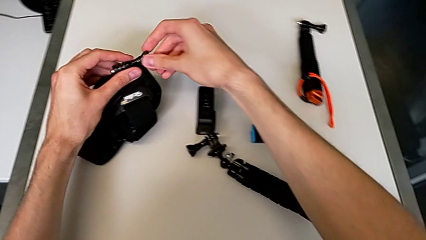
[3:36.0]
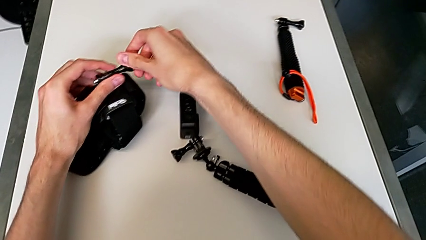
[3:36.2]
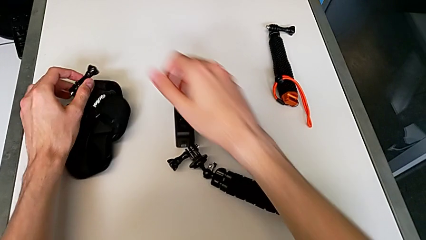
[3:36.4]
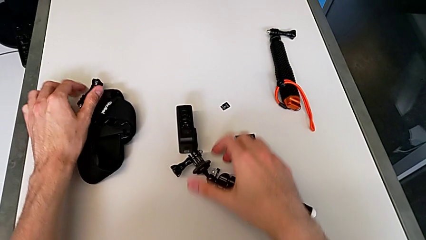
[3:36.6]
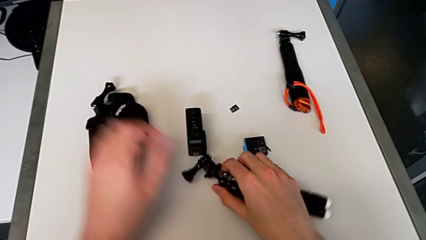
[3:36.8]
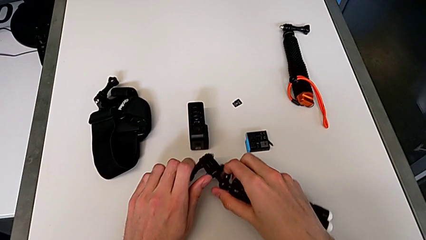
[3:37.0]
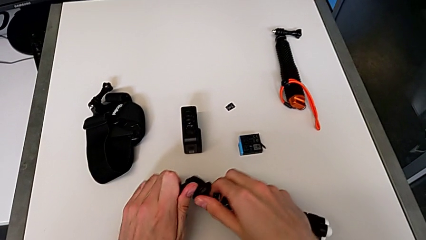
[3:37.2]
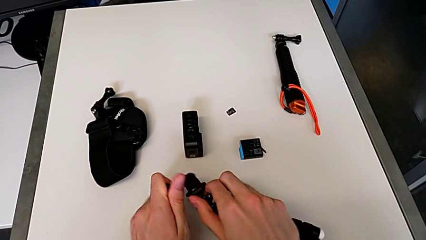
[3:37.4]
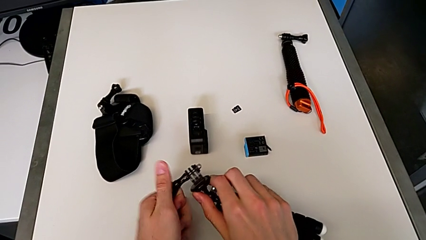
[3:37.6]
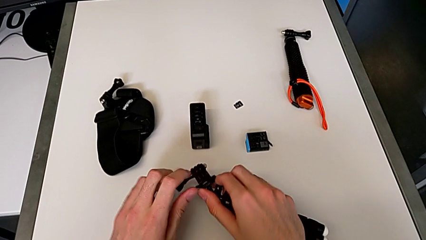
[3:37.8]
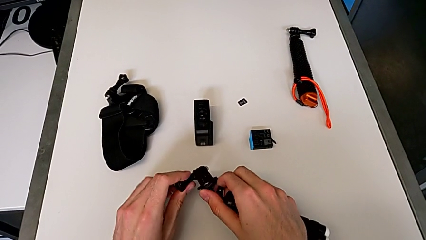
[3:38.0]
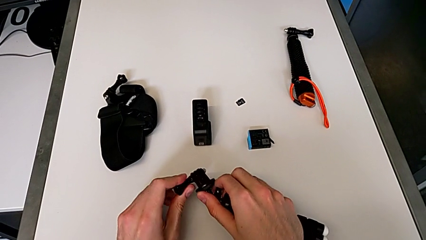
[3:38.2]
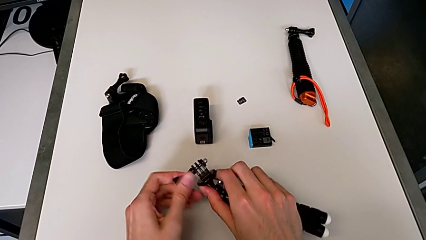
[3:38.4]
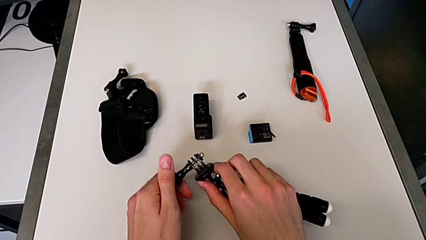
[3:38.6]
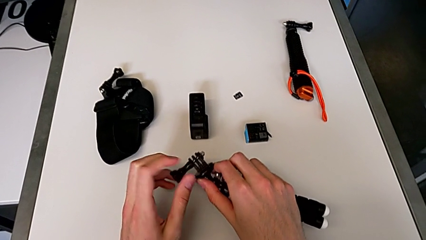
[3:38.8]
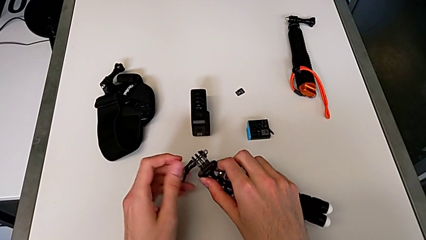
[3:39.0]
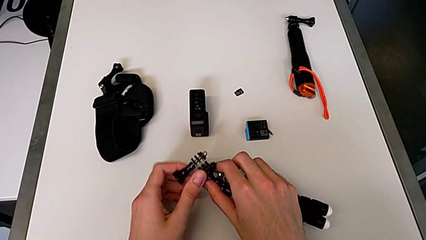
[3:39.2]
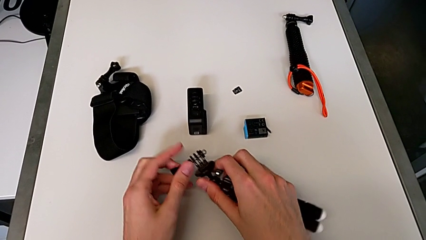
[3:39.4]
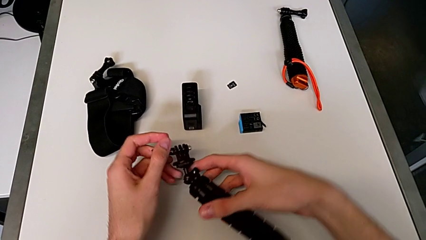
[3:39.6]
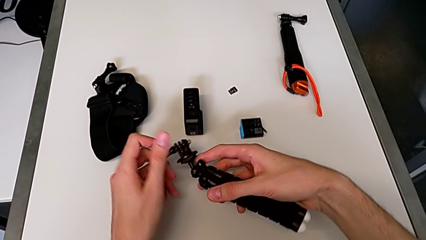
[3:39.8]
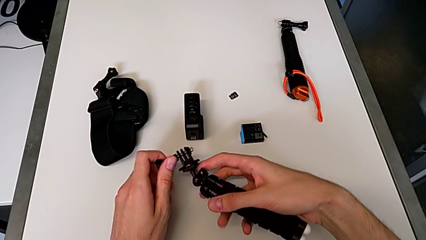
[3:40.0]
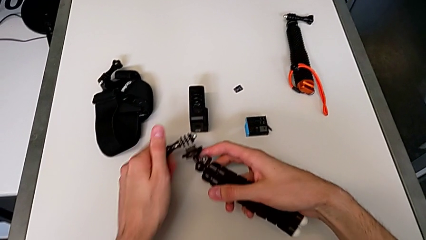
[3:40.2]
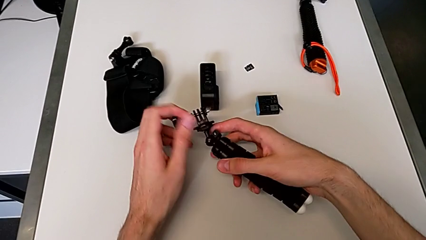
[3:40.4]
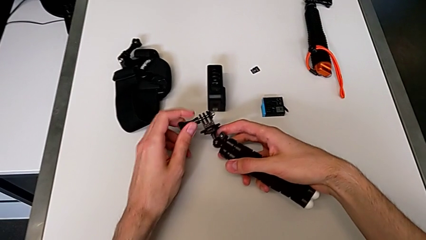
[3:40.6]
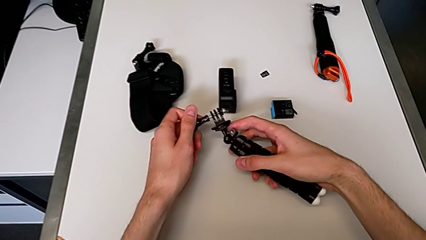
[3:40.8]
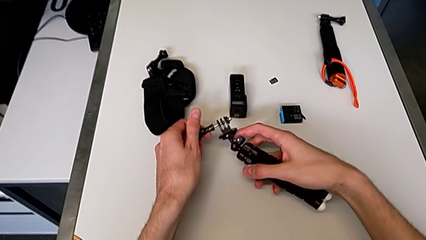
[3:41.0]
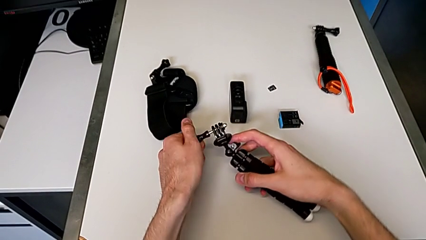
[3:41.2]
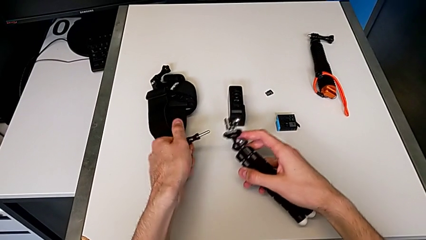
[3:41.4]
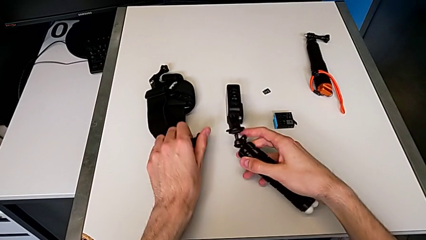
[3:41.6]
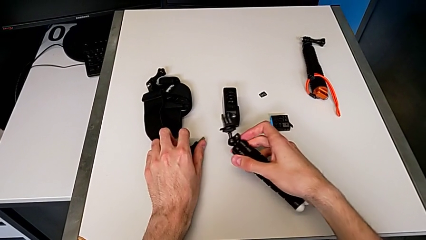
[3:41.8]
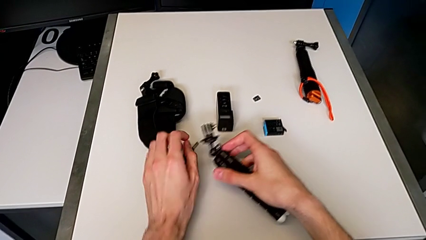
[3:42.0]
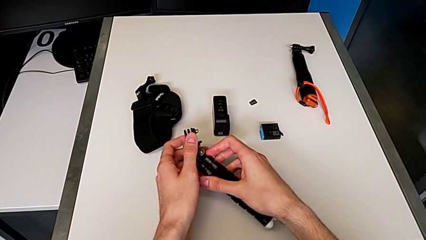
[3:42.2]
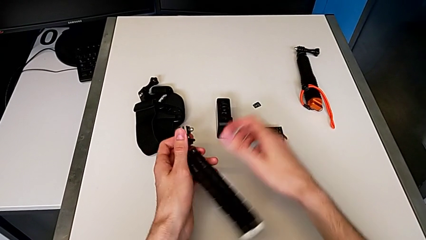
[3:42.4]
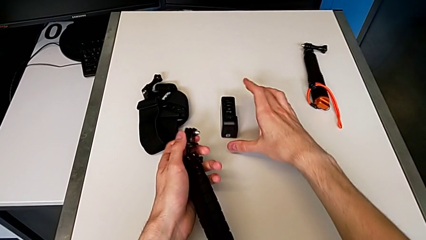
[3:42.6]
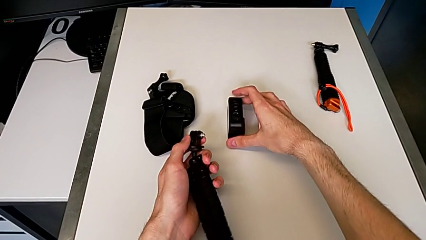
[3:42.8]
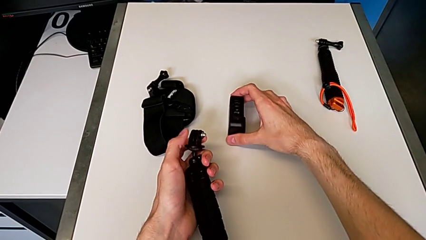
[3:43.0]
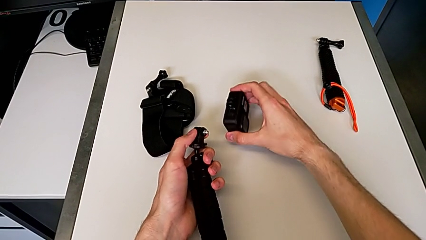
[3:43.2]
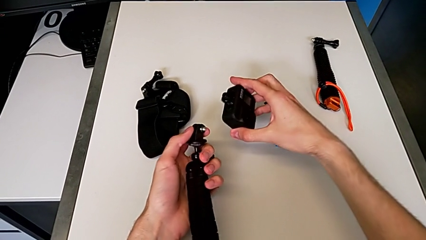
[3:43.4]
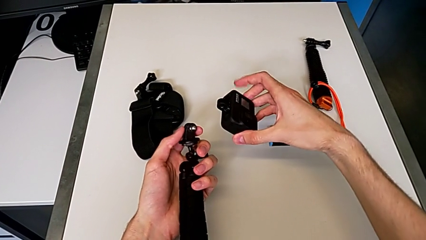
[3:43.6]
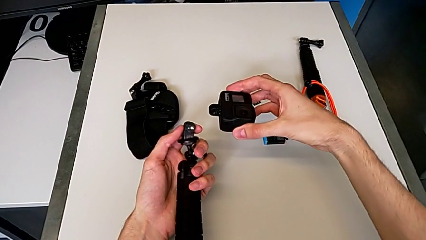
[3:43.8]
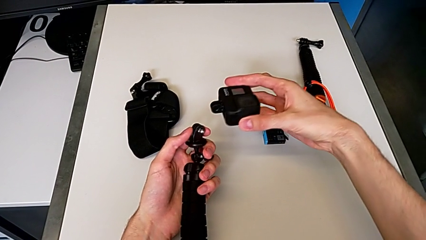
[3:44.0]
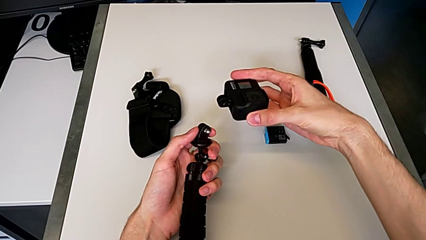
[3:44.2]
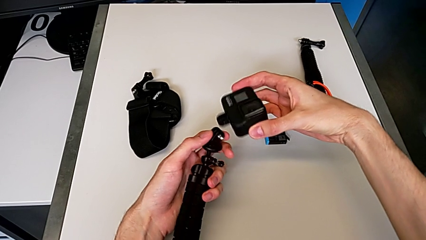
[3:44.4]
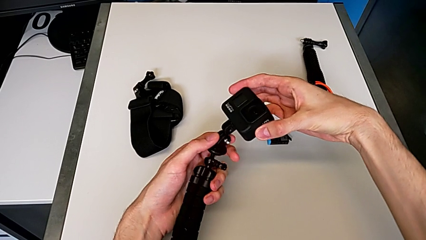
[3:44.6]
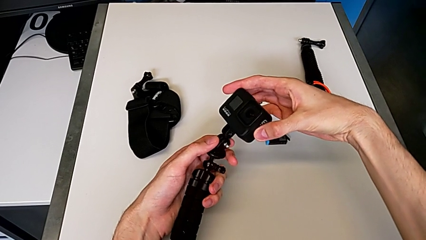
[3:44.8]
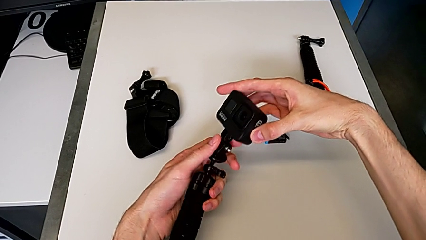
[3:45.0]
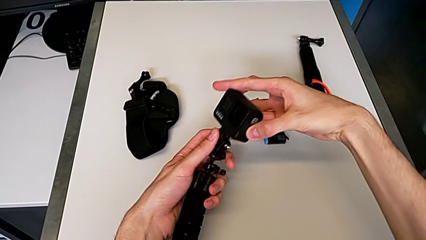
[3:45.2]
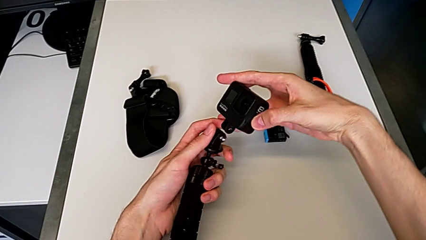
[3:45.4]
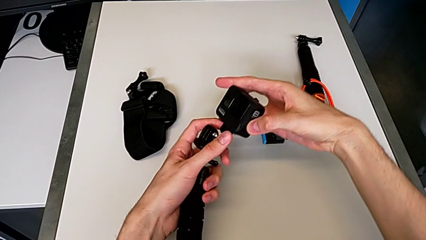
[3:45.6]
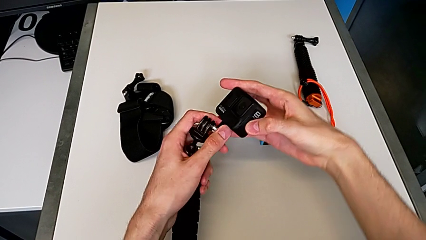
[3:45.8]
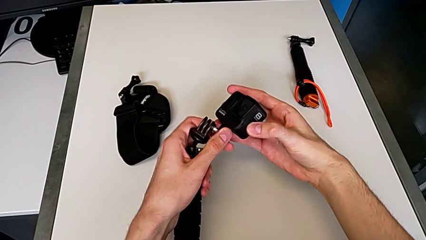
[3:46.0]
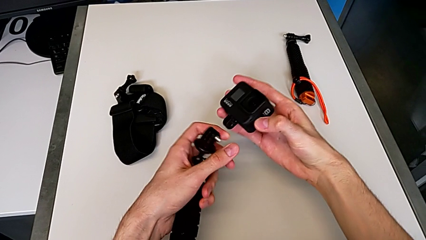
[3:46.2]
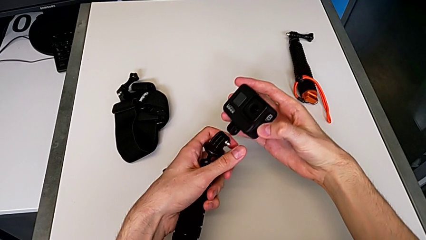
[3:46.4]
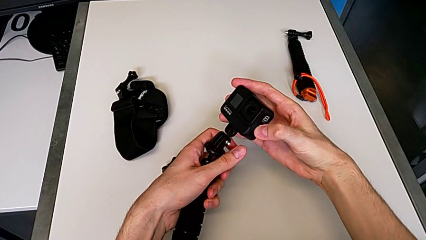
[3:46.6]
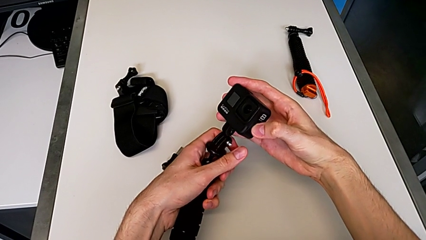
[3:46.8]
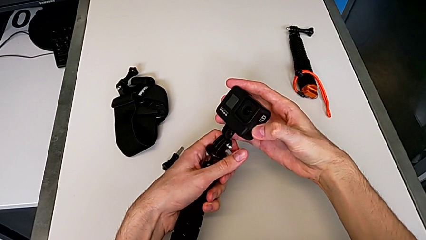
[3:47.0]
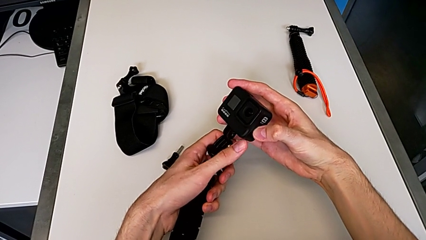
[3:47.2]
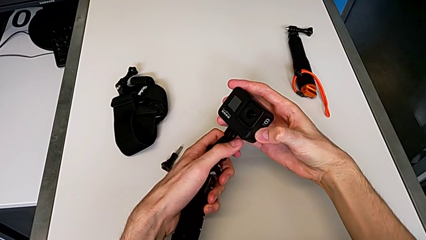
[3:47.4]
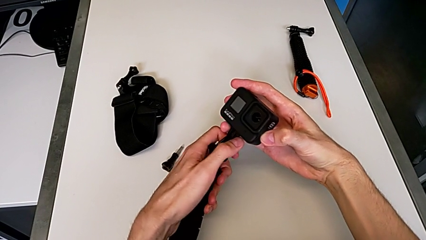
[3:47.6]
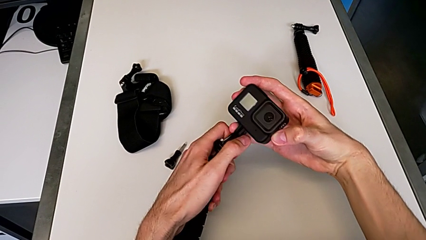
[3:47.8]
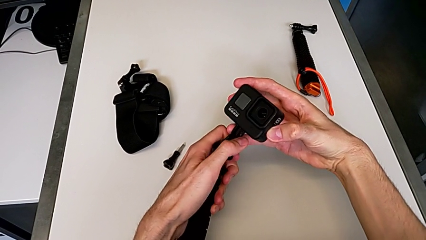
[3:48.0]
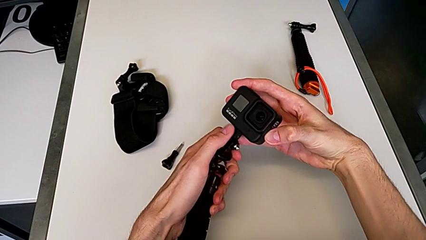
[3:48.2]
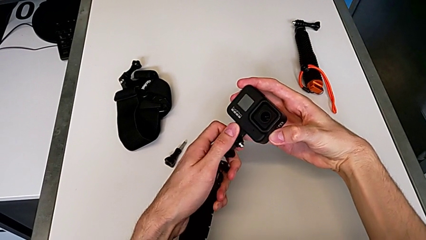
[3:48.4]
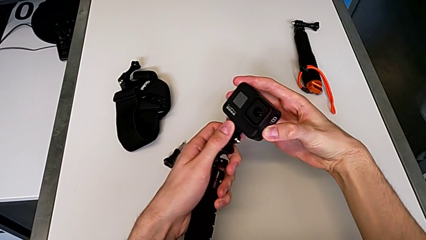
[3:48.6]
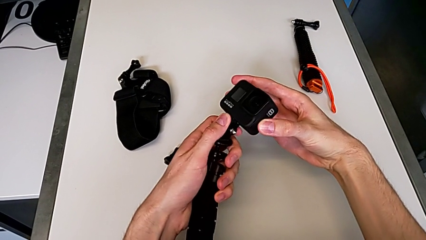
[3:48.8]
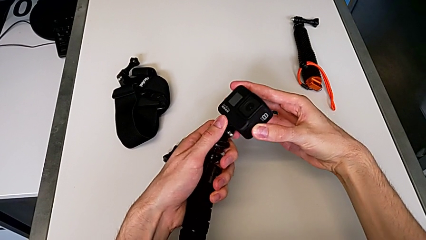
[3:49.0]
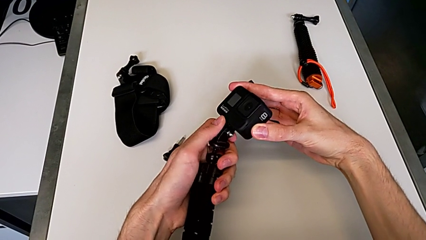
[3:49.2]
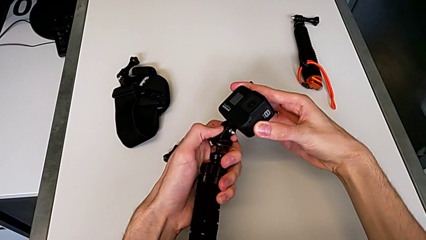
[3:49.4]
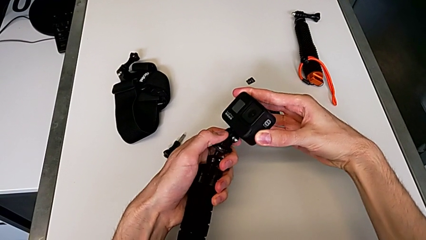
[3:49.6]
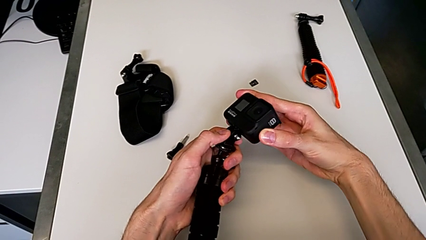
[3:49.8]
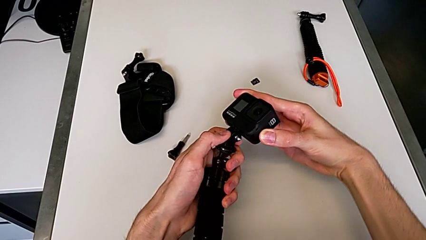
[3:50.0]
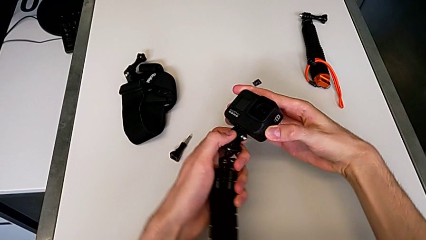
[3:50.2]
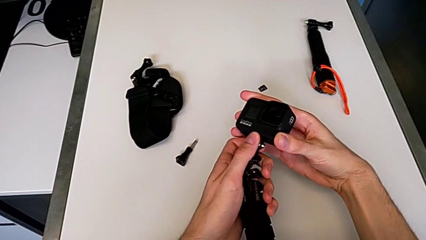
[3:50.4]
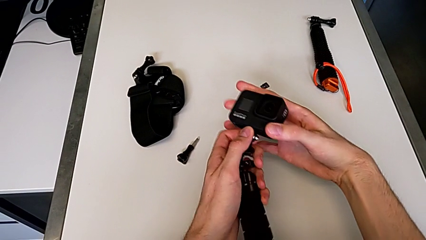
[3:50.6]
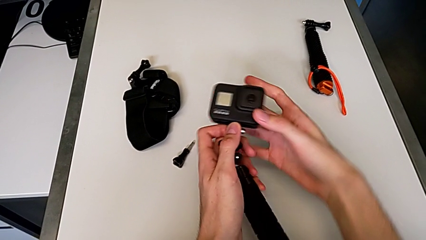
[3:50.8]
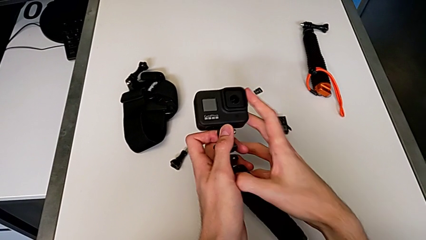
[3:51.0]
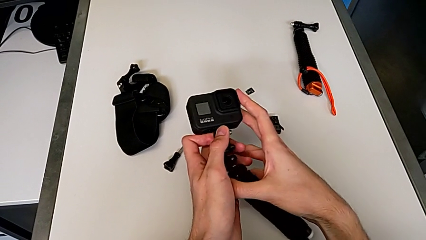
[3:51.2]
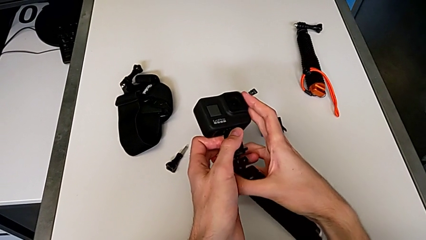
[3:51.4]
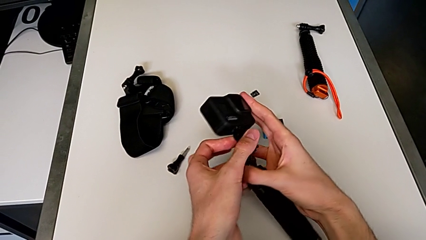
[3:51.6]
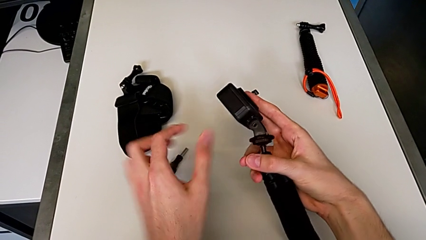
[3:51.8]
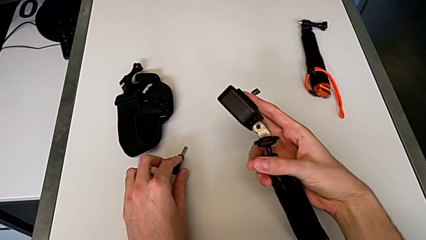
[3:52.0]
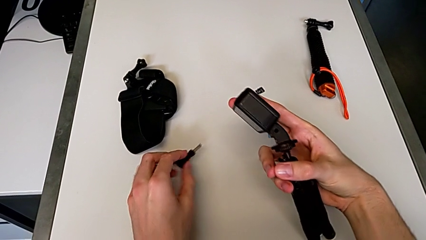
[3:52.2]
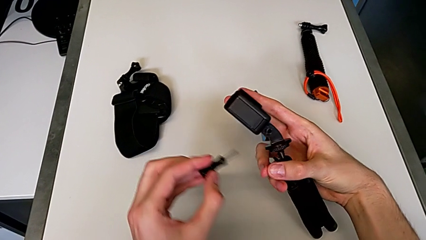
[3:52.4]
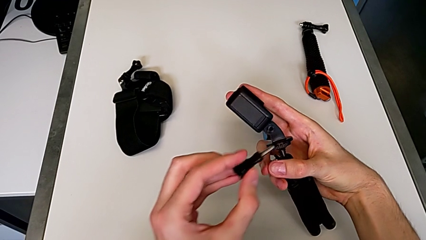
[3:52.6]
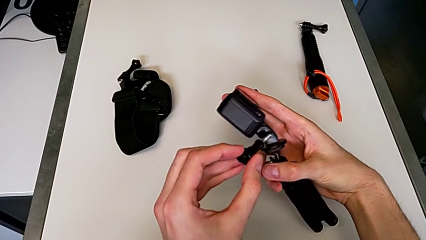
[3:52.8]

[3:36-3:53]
The camera wearer is inserting a tripod into the GoPro. They unscrew the black tripod, grab the black GoPro, assemble the black mounting peg and begin to insert the black screw.
